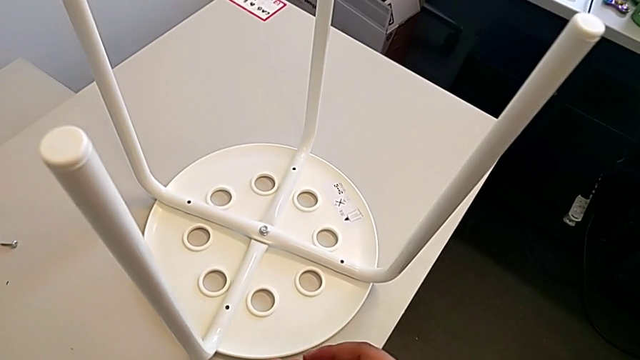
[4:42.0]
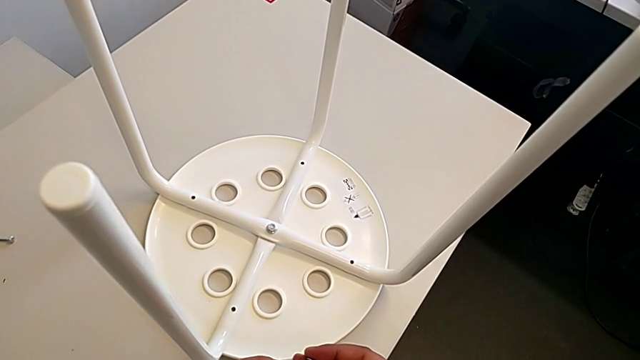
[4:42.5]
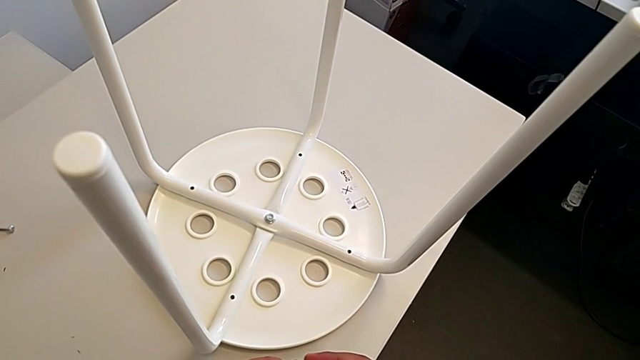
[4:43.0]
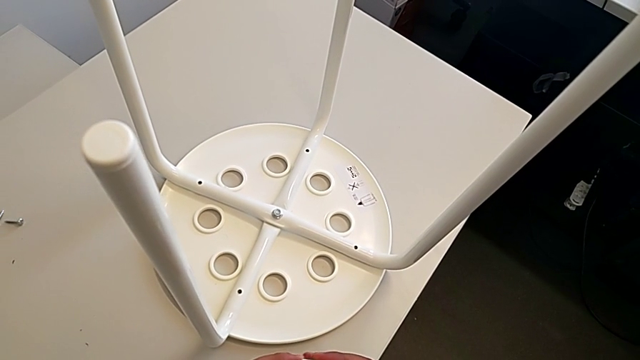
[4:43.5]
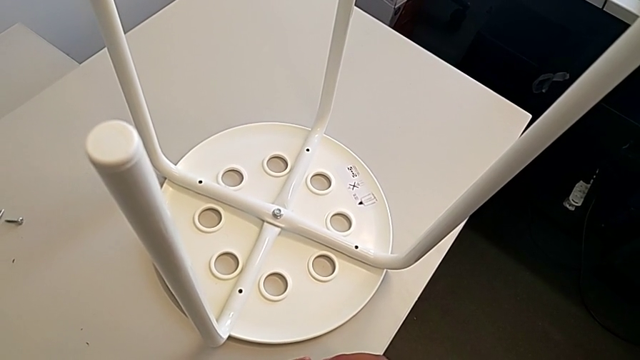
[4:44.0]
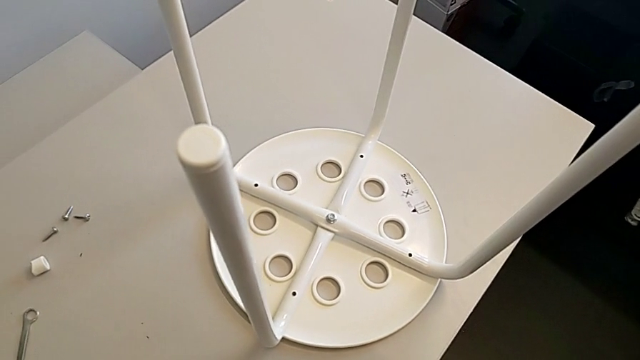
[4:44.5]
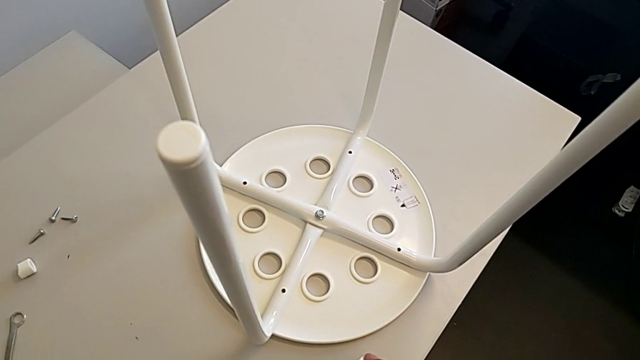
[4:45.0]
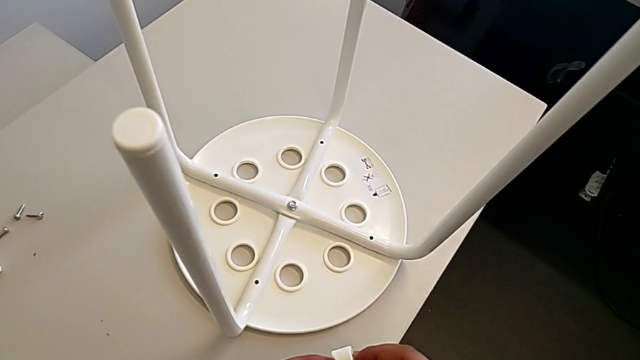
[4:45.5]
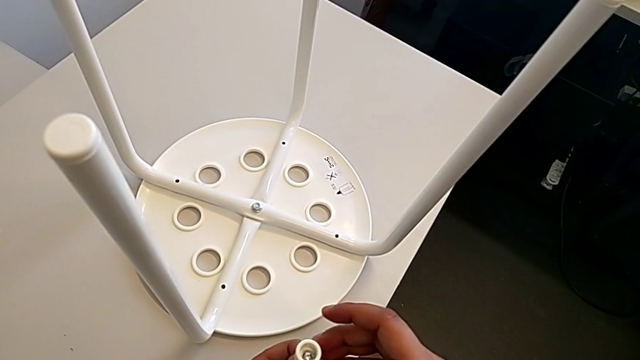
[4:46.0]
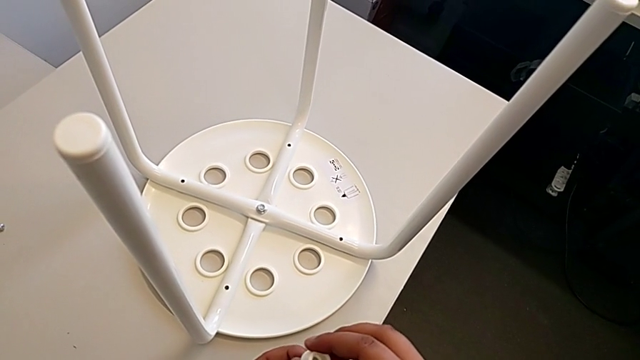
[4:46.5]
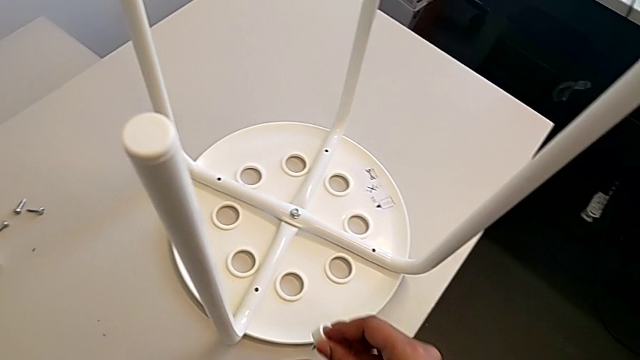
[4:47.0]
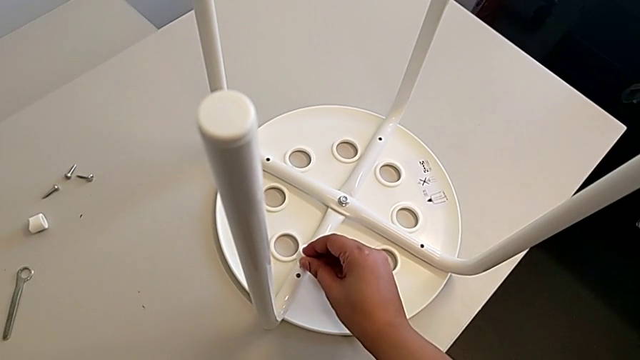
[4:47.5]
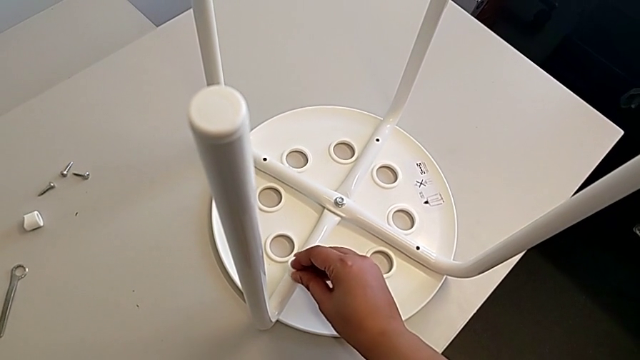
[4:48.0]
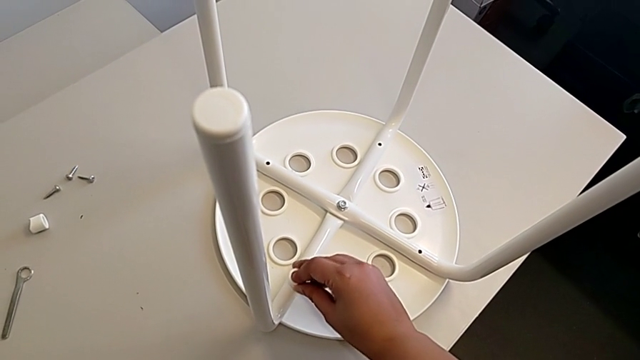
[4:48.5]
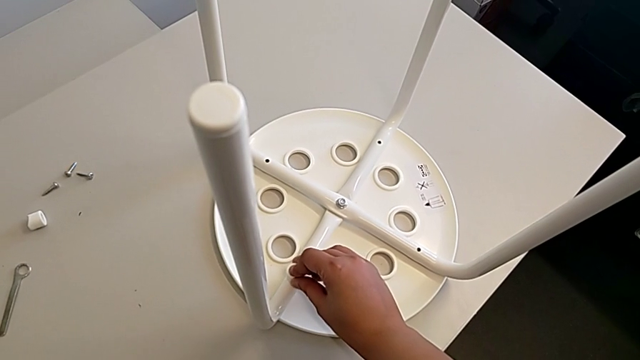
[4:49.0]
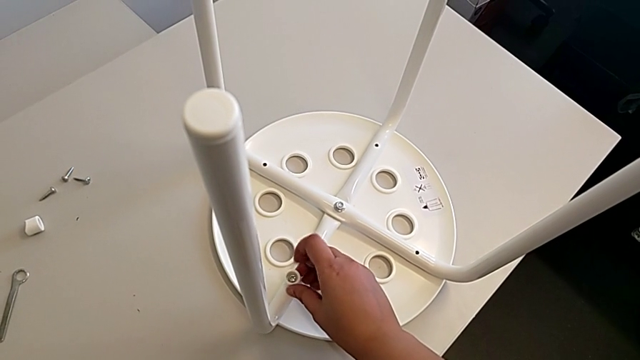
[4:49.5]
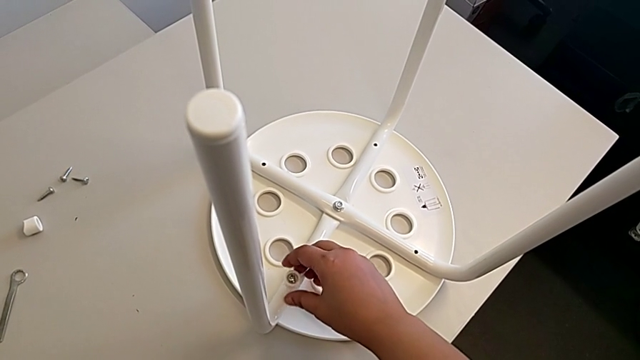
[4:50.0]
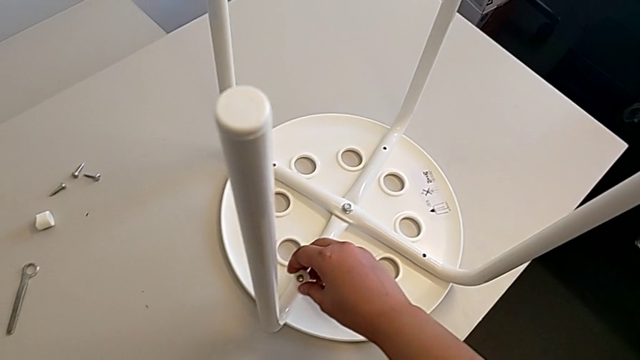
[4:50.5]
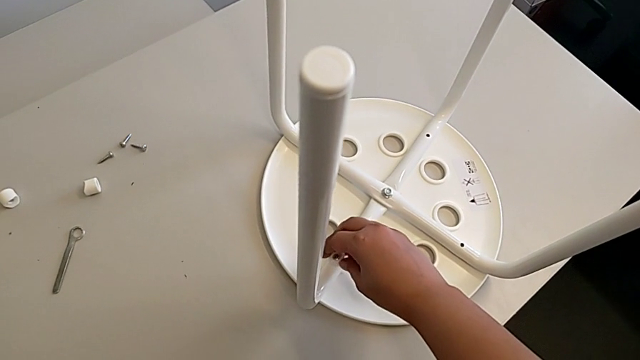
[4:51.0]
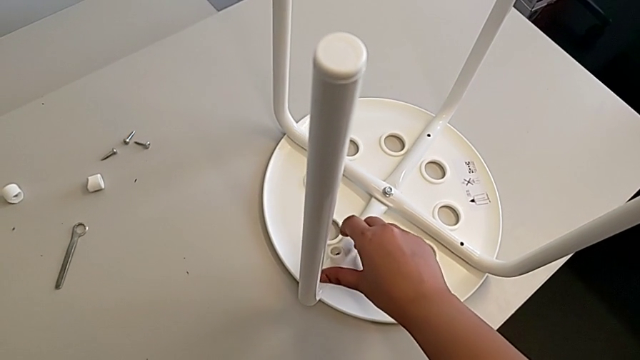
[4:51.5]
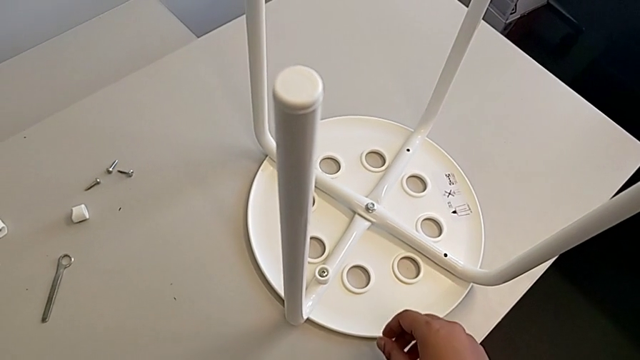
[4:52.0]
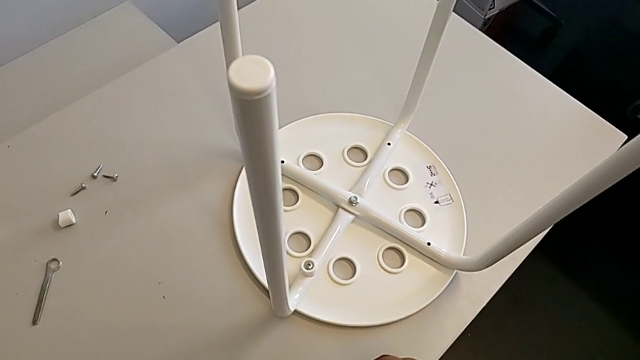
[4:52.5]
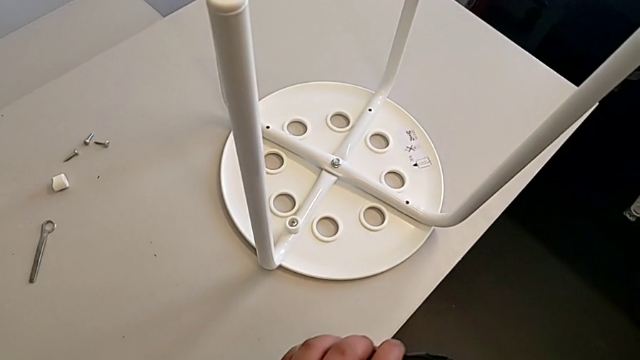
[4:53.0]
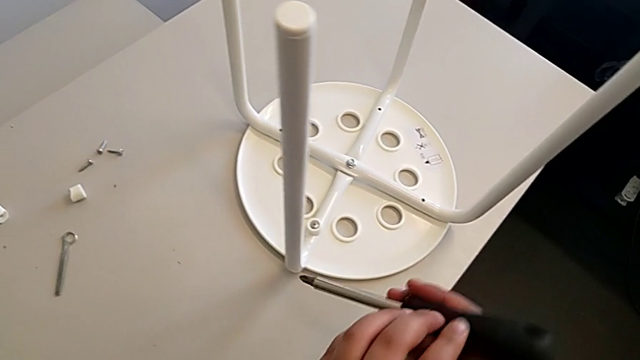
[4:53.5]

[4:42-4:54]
The camera wearer is assembling the seat. They hold the washer, insert it and grab the screwdriver.

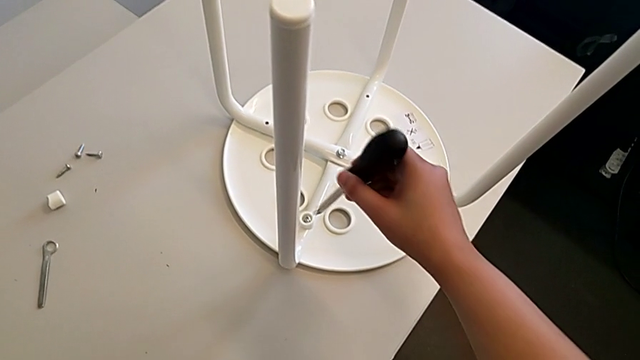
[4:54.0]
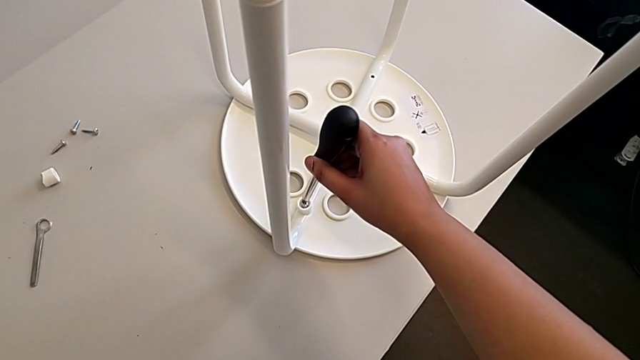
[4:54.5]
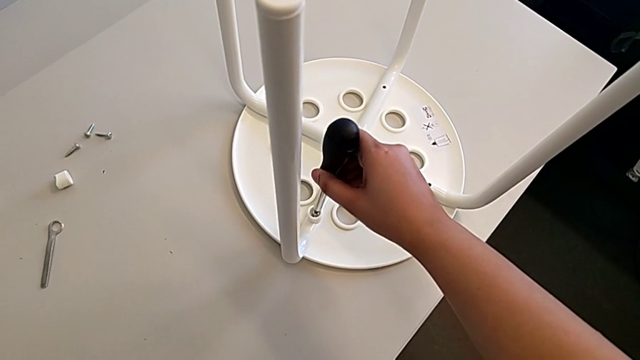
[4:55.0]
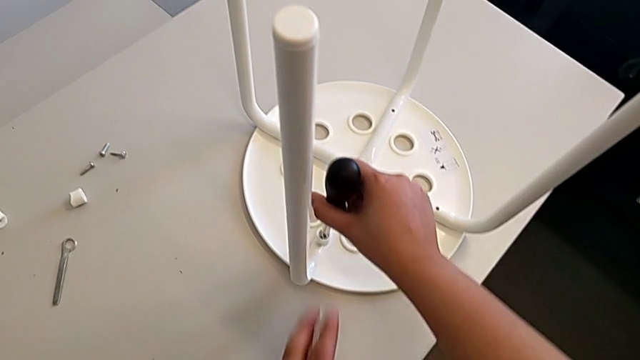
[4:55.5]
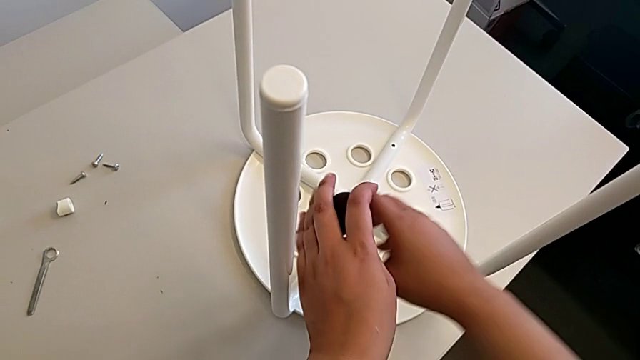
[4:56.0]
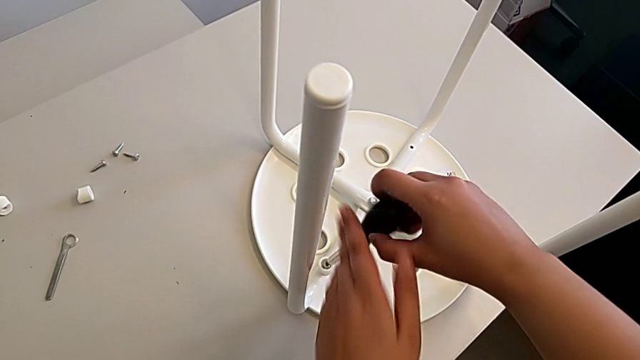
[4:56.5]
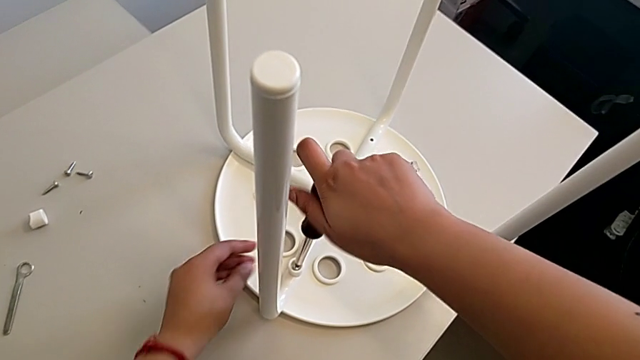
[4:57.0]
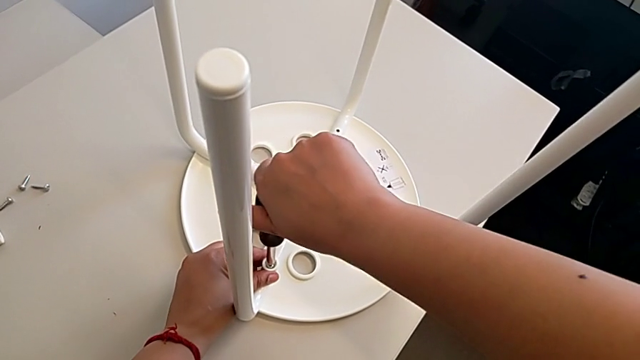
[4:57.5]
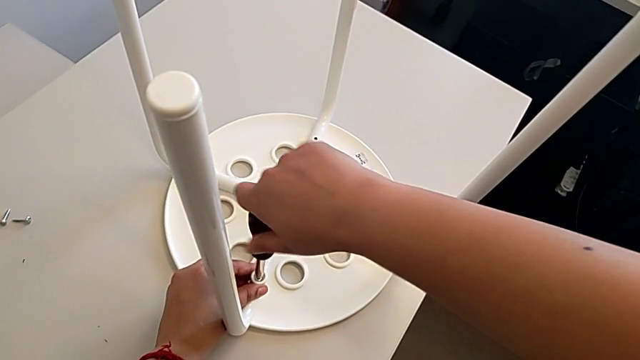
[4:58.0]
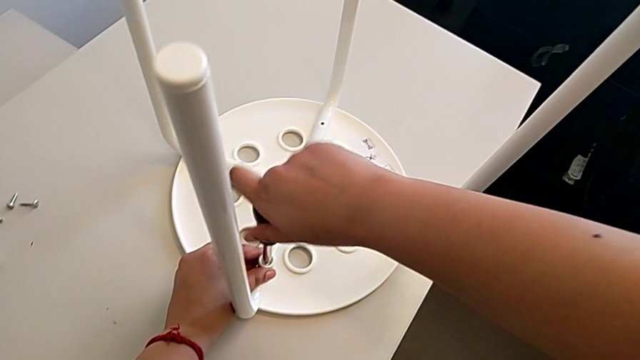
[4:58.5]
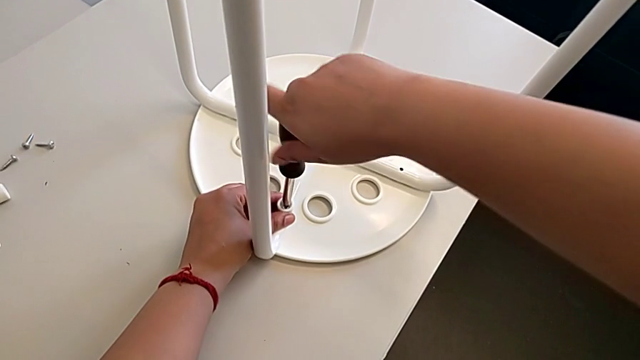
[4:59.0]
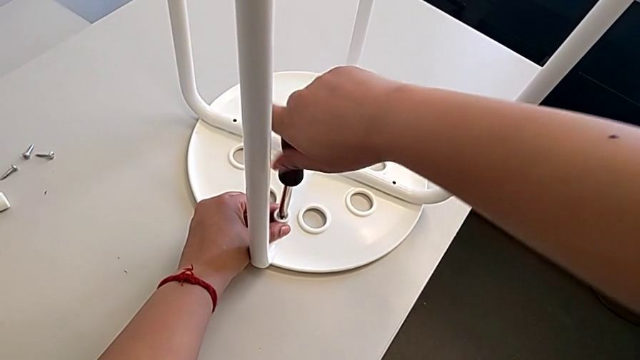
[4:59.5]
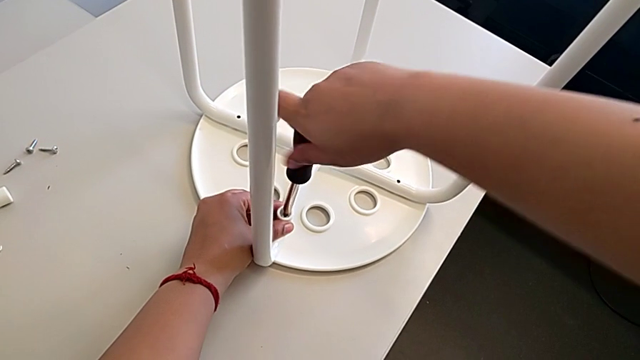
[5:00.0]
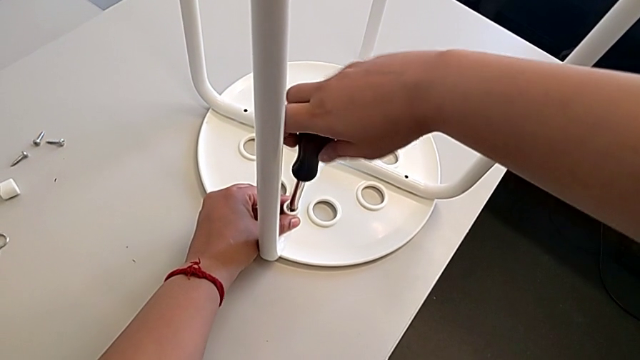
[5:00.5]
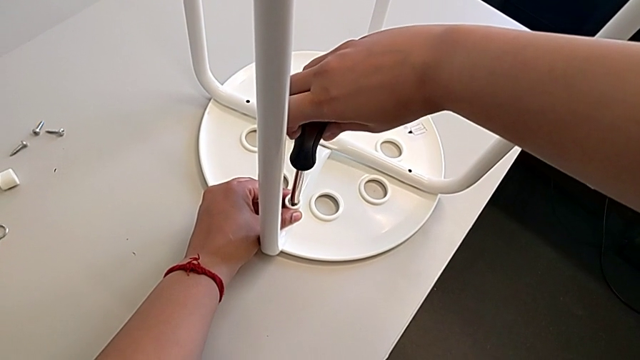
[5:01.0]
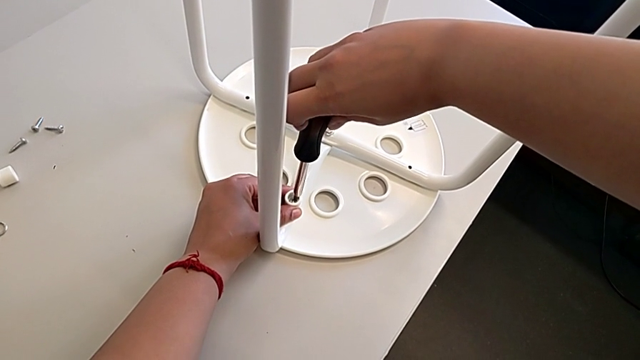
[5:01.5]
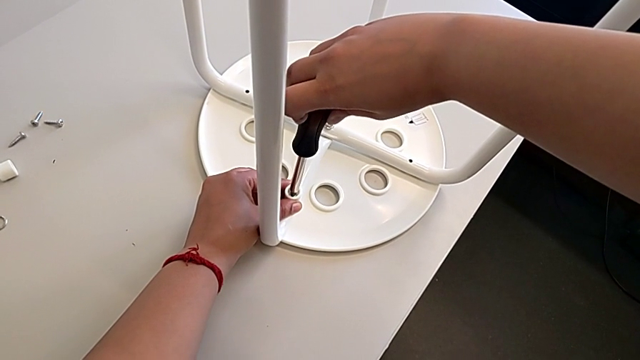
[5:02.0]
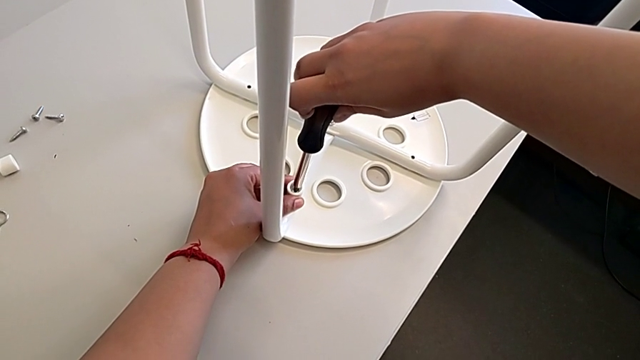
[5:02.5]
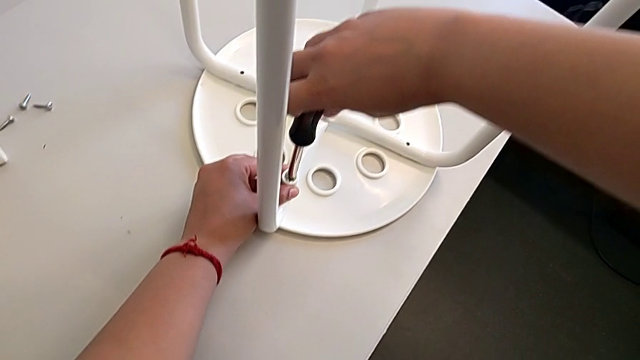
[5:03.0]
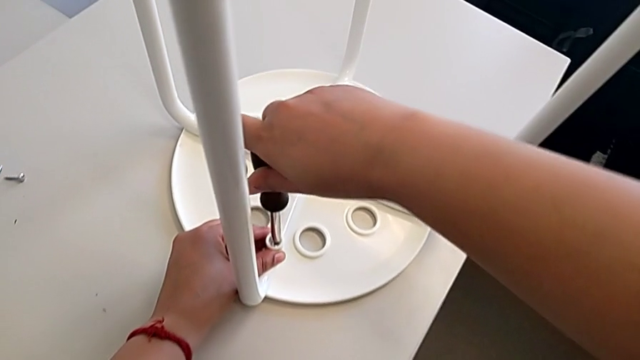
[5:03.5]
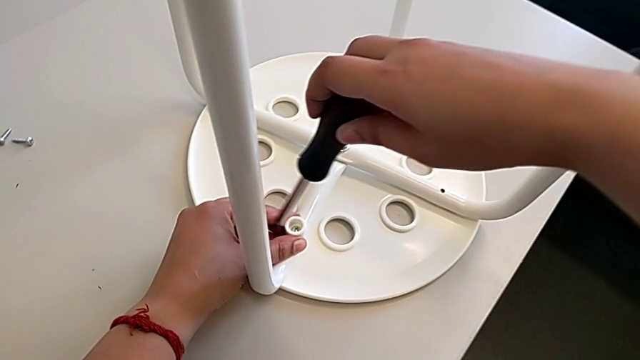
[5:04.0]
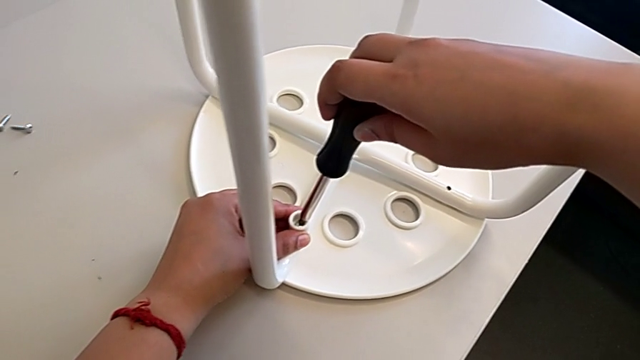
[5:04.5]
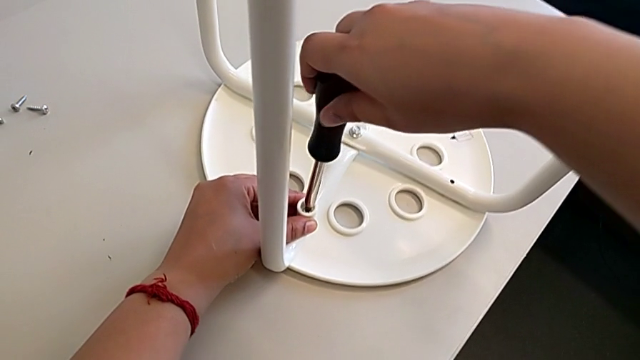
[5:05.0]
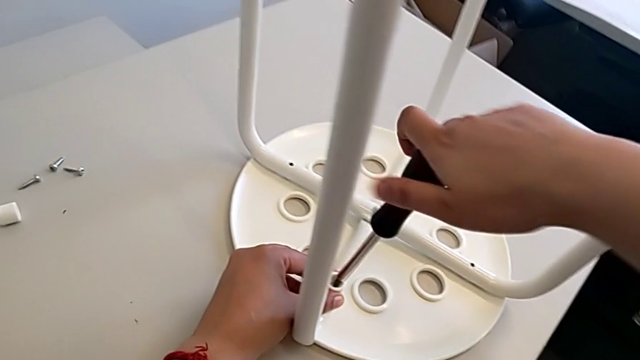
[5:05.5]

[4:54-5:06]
The camera wearer is assembling the seat. They insert the screwdriver and begin to screw the first screw.
